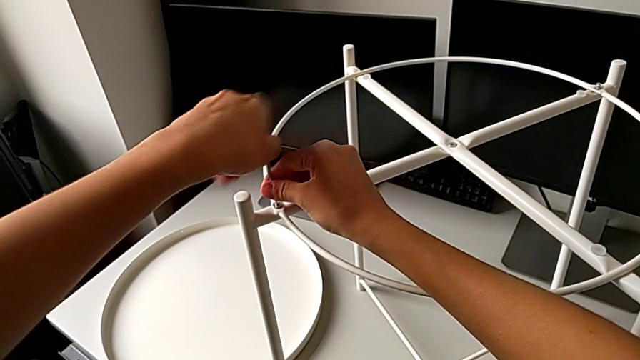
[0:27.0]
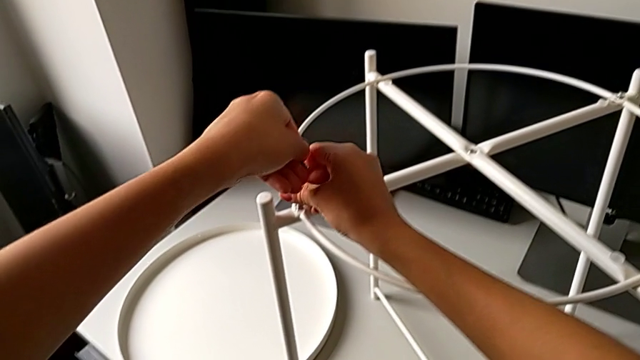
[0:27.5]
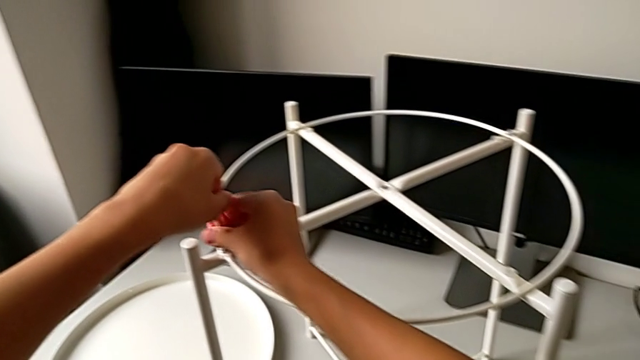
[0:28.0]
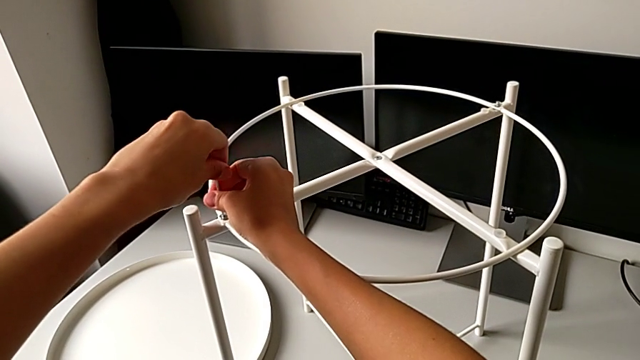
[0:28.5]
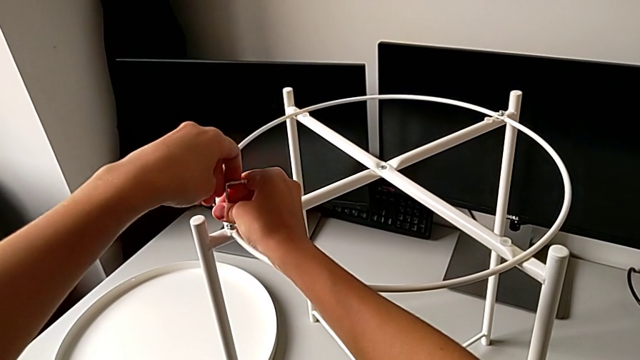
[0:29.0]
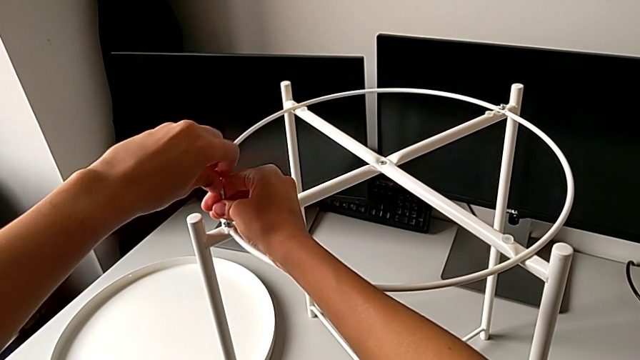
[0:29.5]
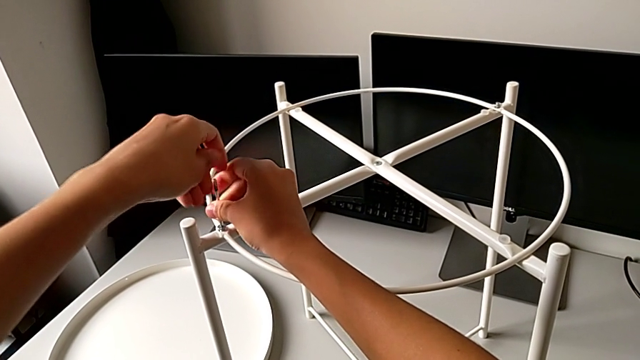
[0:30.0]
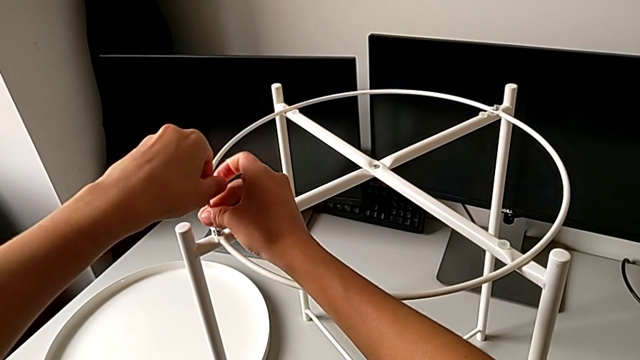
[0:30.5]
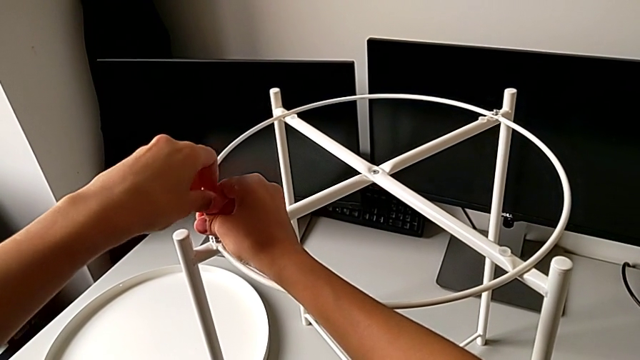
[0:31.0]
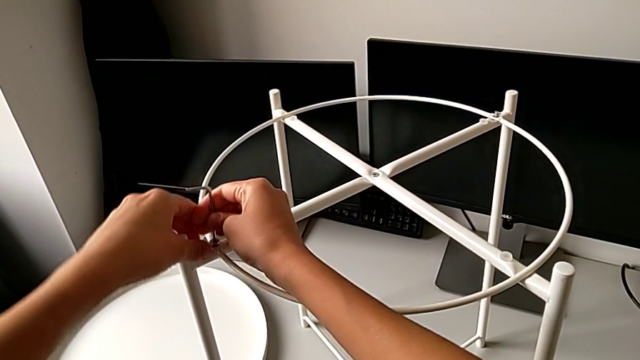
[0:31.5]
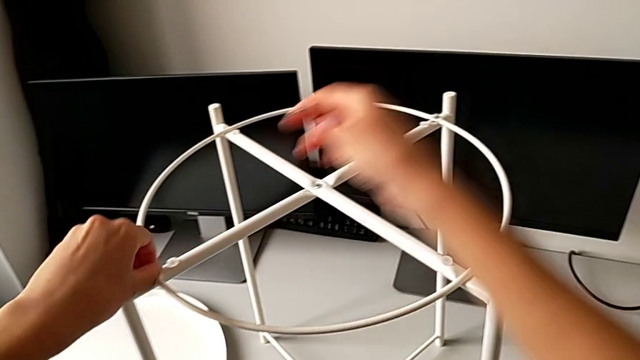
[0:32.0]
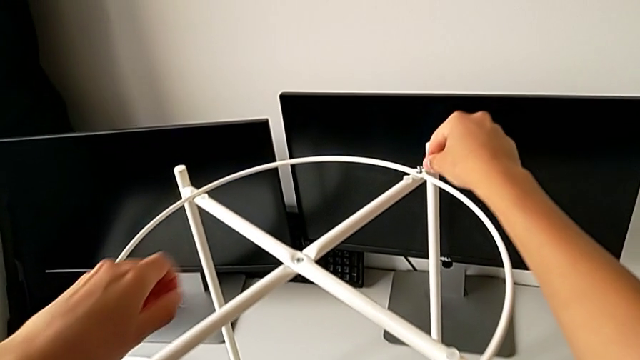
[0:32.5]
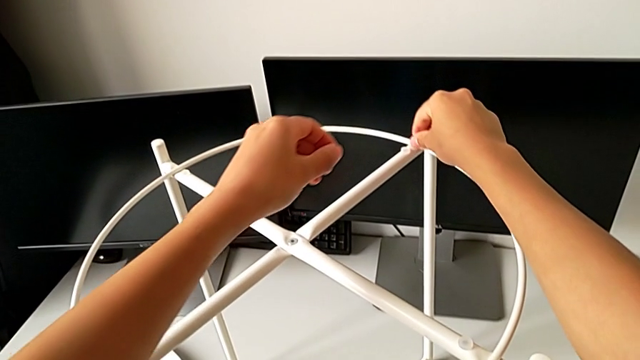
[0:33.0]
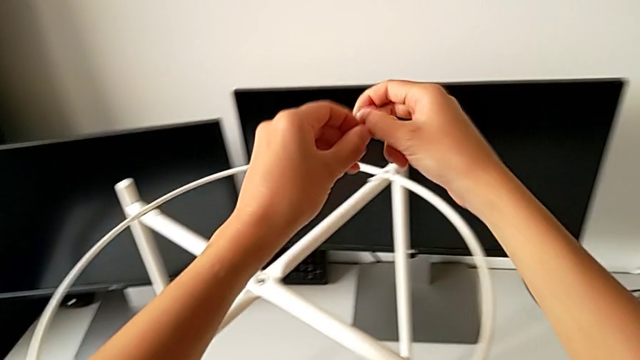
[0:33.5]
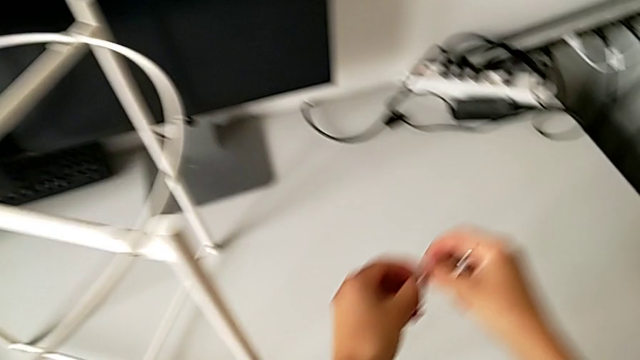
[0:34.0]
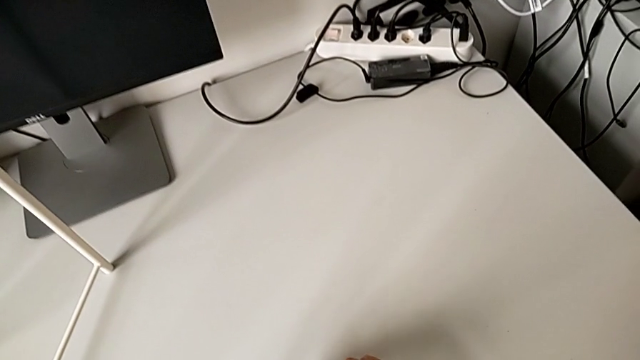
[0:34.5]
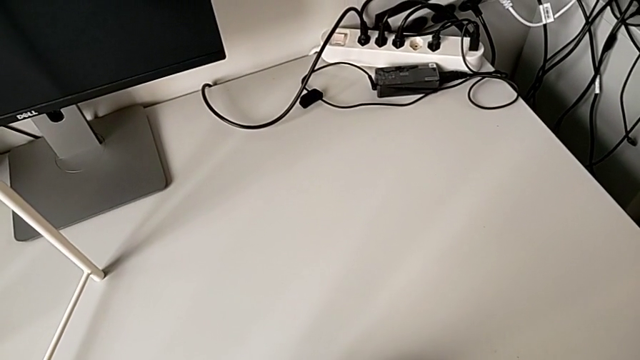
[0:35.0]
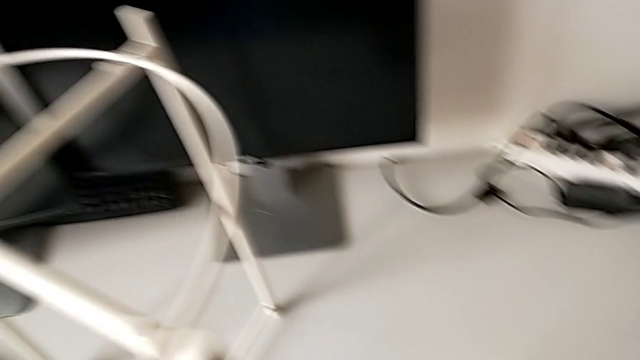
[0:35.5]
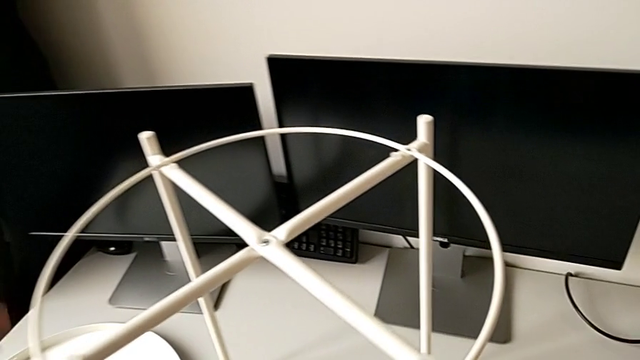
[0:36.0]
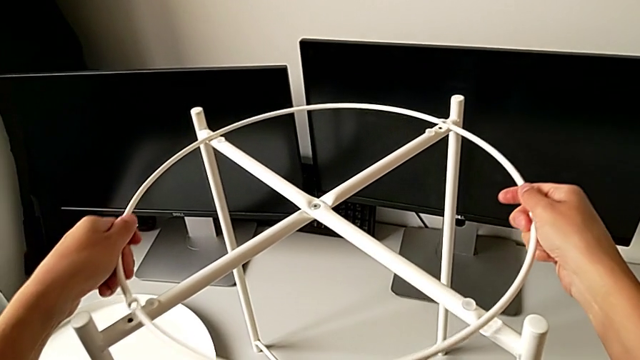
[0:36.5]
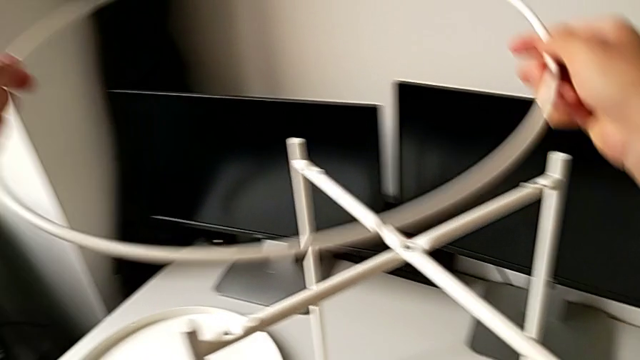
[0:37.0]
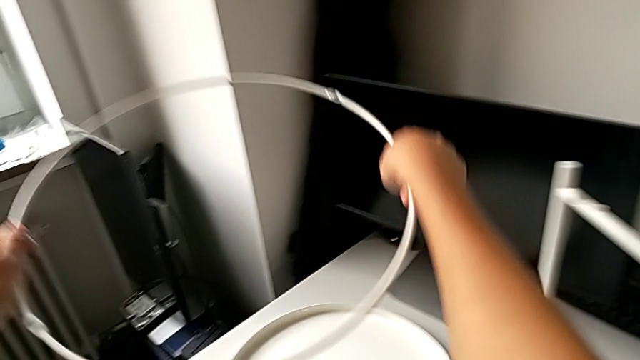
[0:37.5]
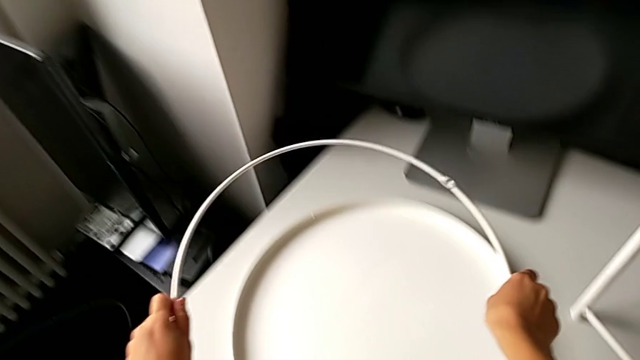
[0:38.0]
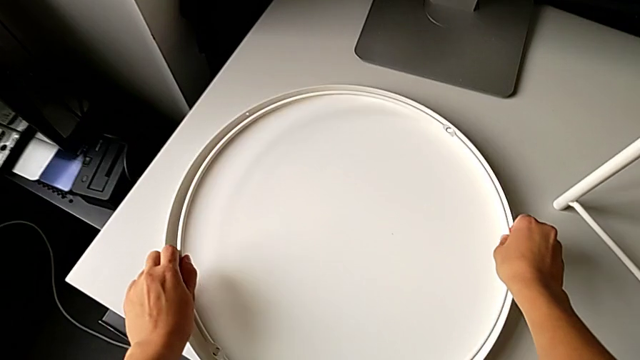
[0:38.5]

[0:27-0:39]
The camera wearer is disassembling the circle. They keep unscrewing the hex socket head, withdraw the Allen wrench, disassemble the hex socket head with the left hand, disassemble it with the right hand, place it, grab the circle, disassemble it, lift it and place it.

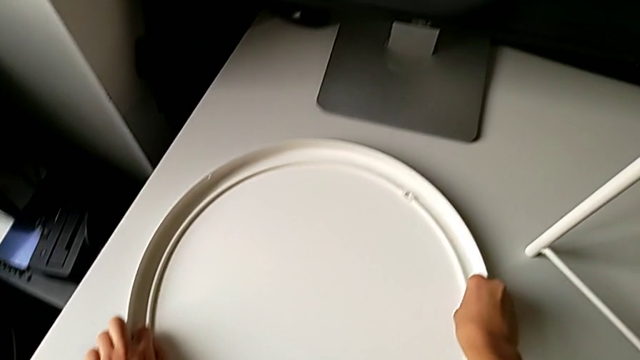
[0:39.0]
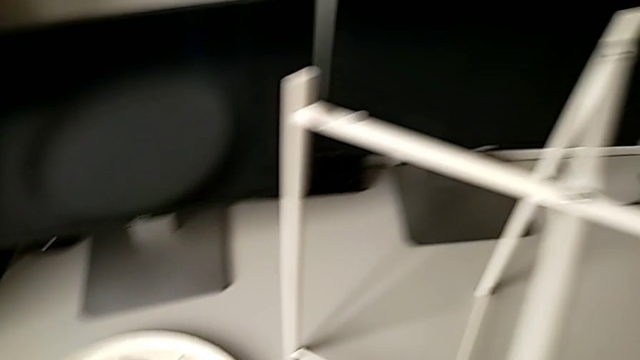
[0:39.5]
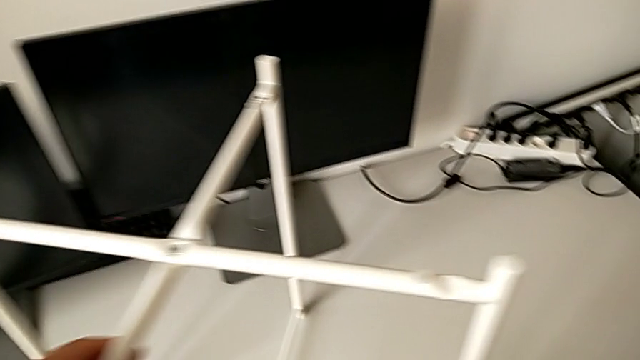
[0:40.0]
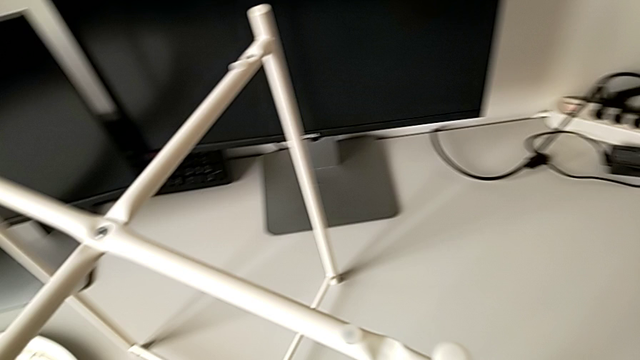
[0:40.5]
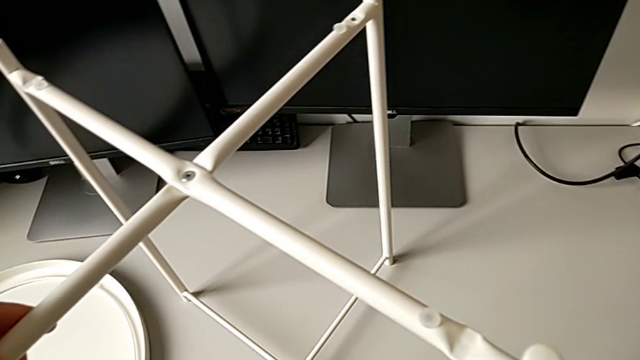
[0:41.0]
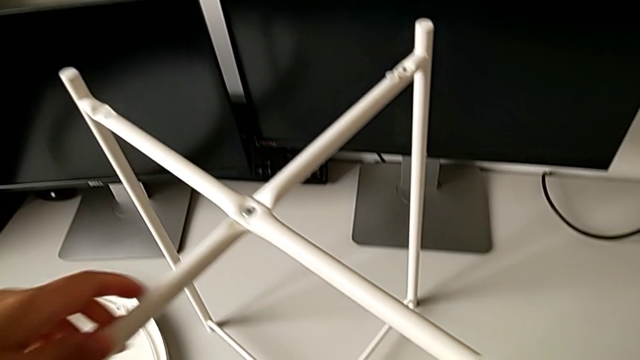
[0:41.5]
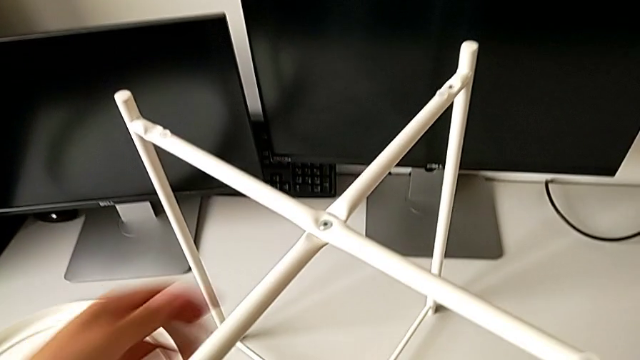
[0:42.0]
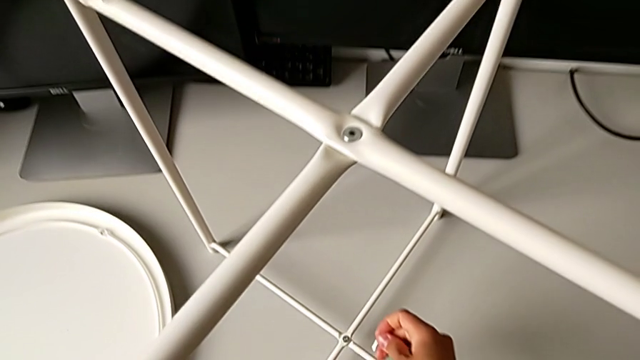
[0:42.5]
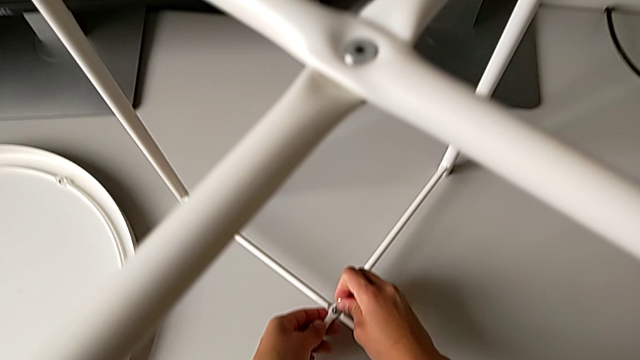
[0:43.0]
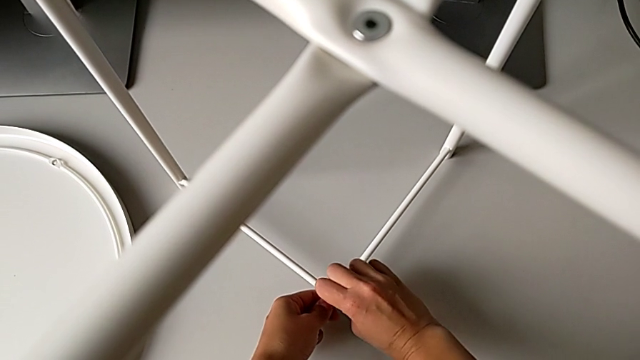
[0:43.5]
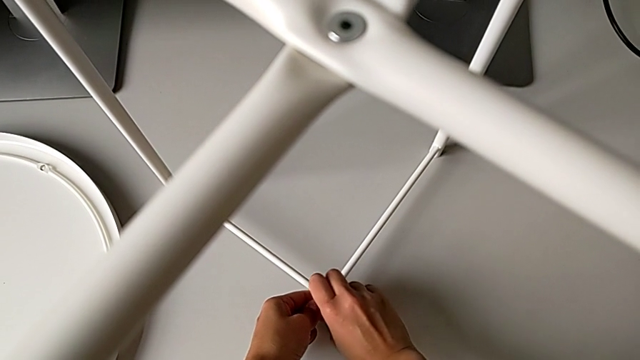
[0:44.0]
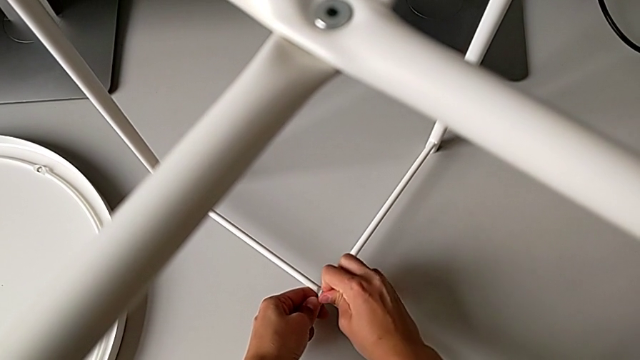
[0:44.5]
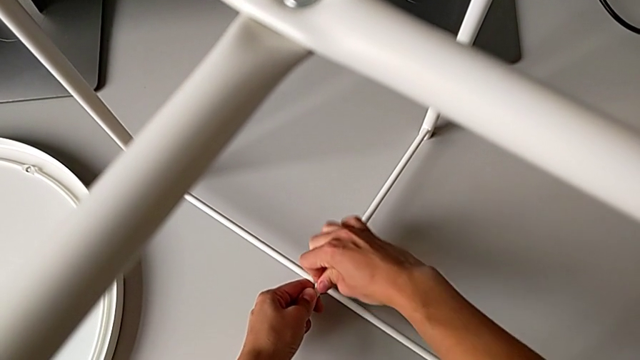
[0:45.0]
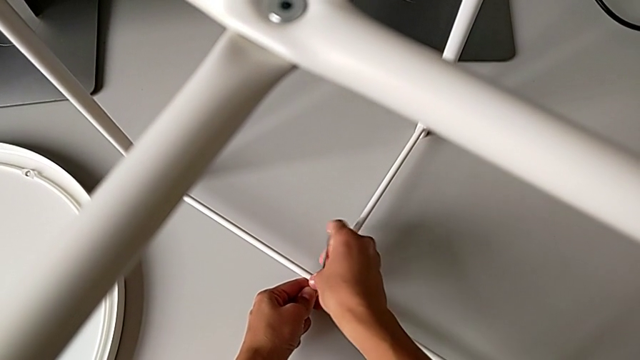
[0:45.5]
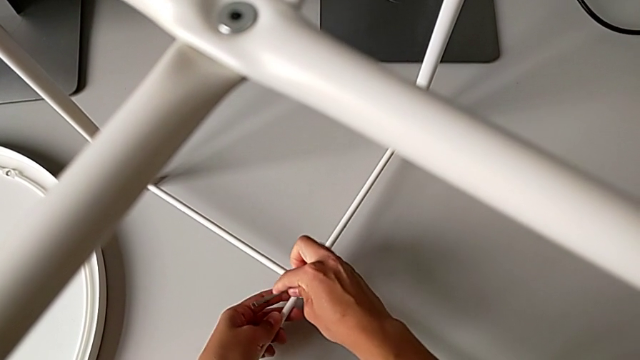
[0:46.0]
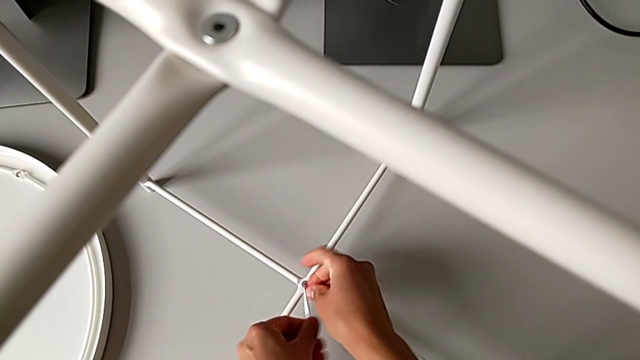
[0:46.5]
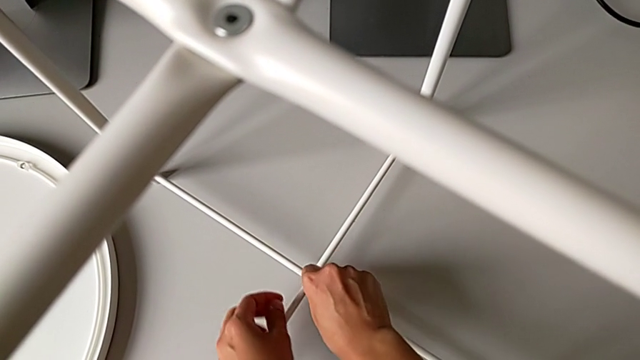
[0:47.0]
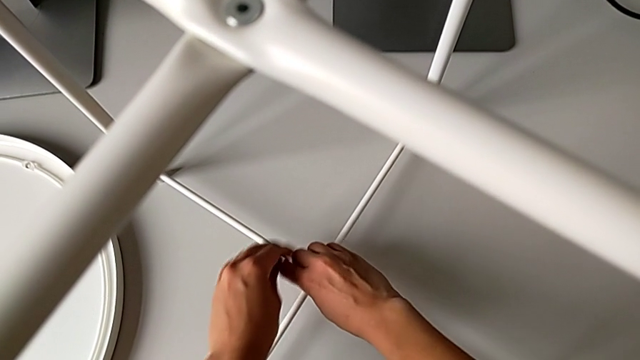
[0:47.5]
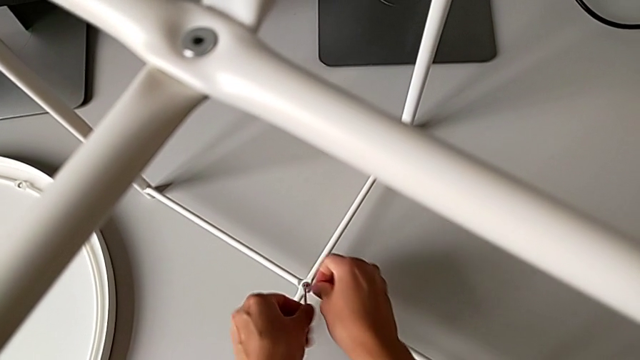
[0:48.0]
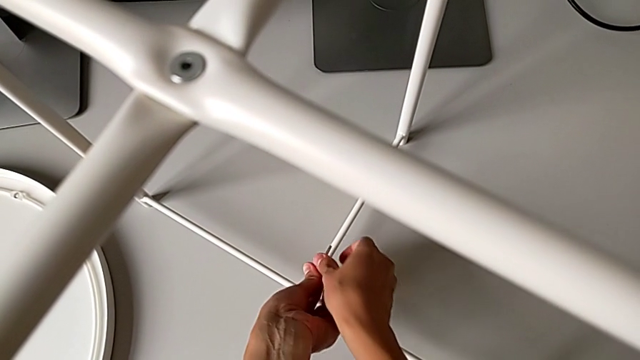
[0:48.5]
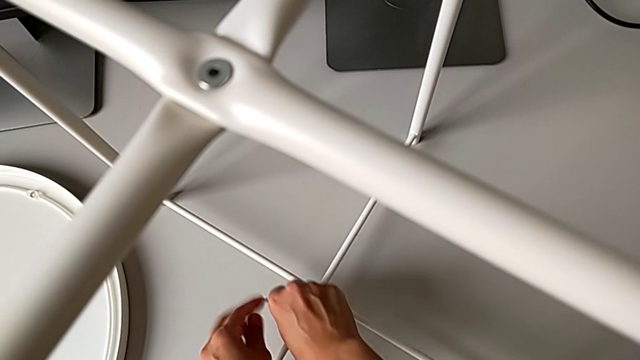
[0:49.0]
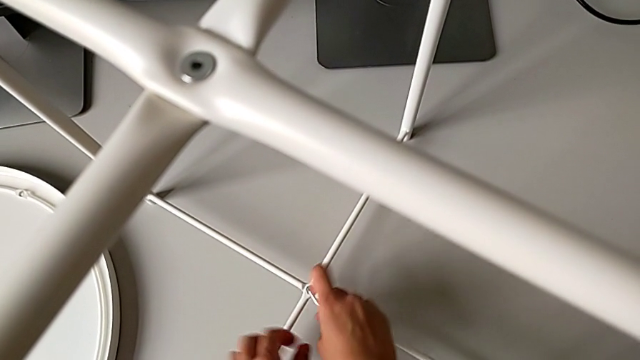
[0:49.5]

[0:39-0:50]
The camera wearer is unscrewing the bottom hex socket head of the table's legs. They insert the Allen wrench and begin to unscrew the hex socket head.
